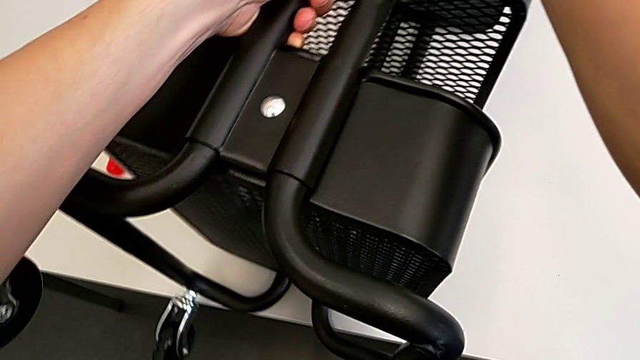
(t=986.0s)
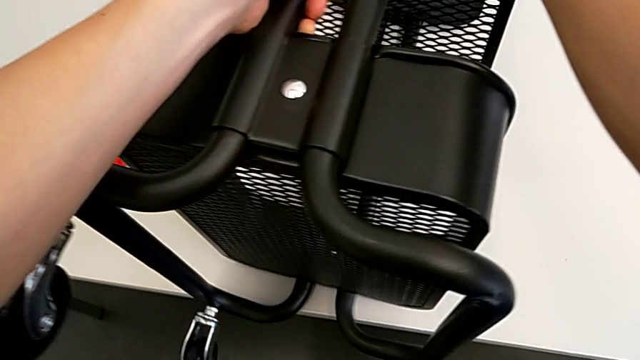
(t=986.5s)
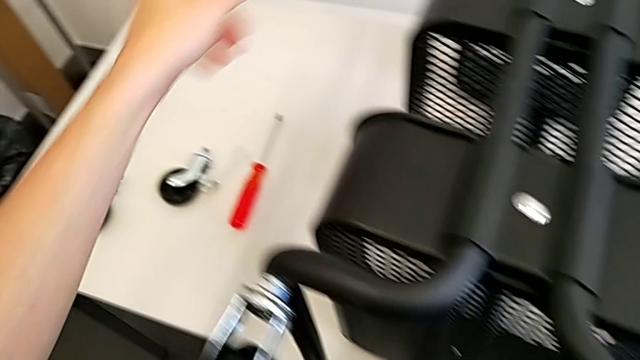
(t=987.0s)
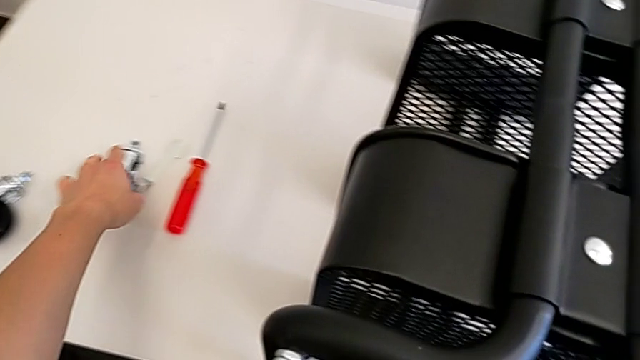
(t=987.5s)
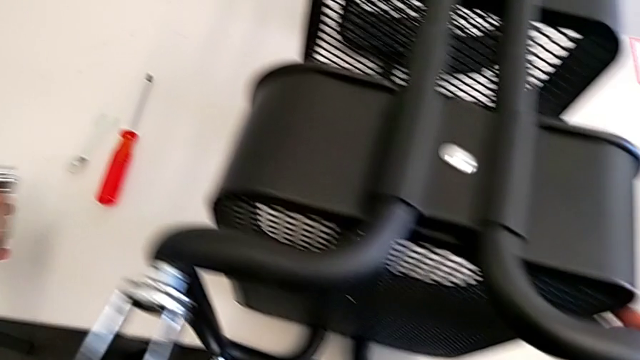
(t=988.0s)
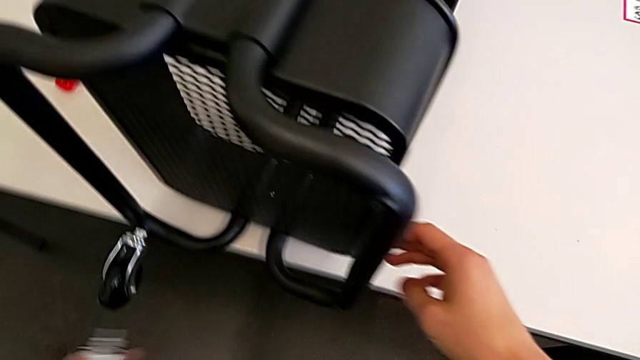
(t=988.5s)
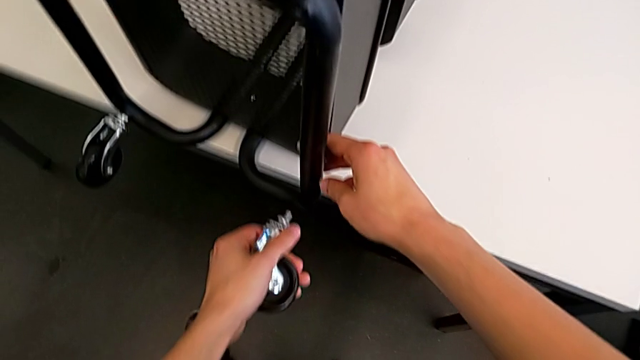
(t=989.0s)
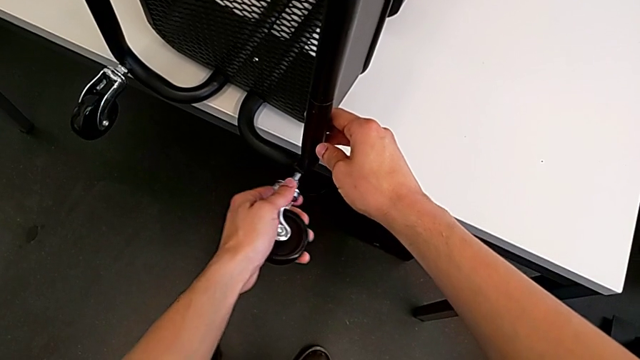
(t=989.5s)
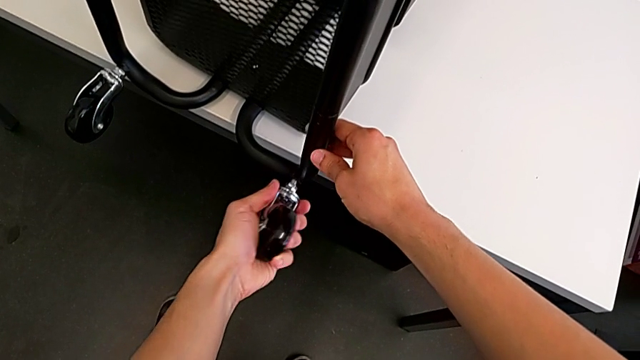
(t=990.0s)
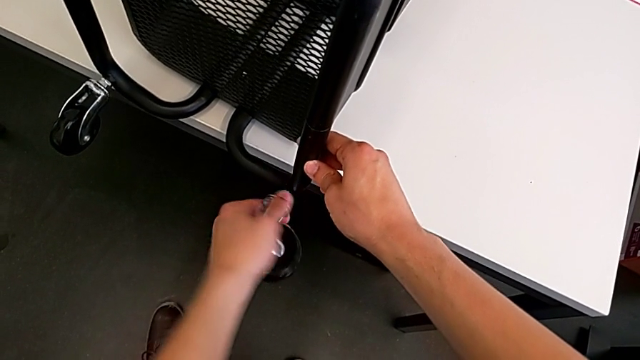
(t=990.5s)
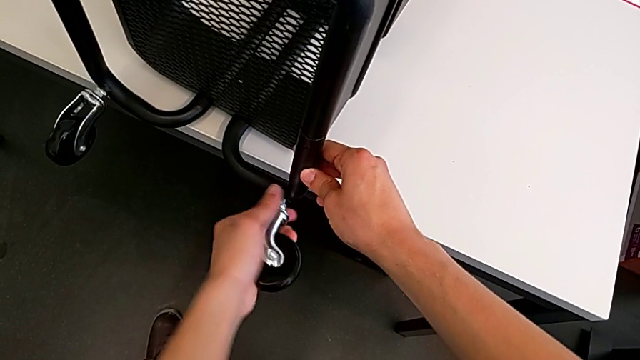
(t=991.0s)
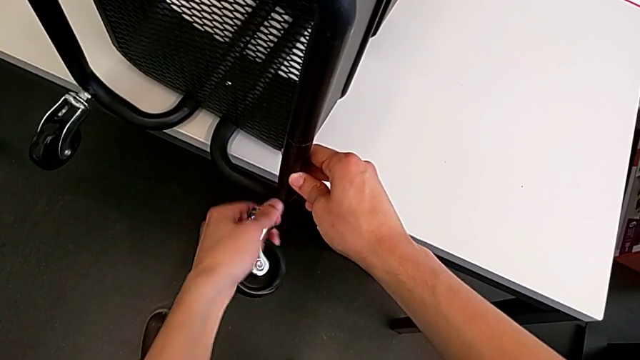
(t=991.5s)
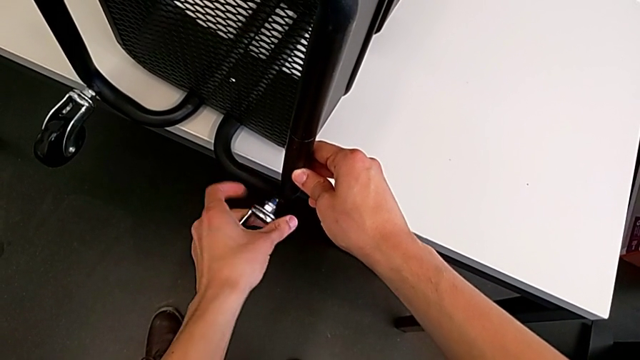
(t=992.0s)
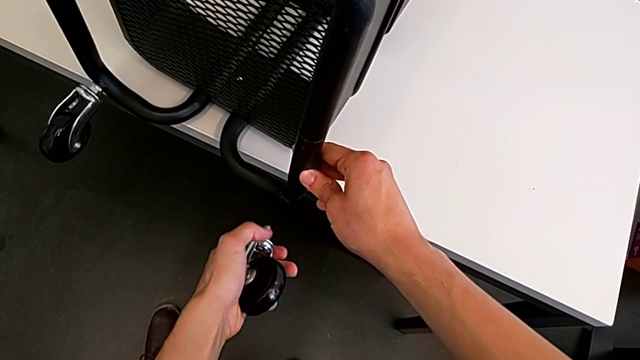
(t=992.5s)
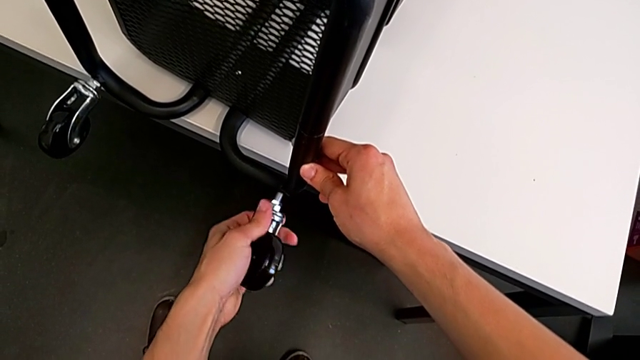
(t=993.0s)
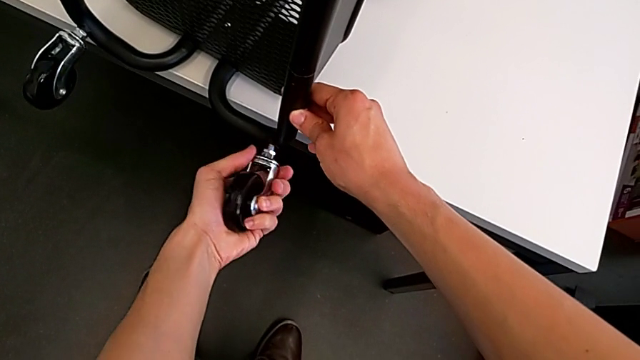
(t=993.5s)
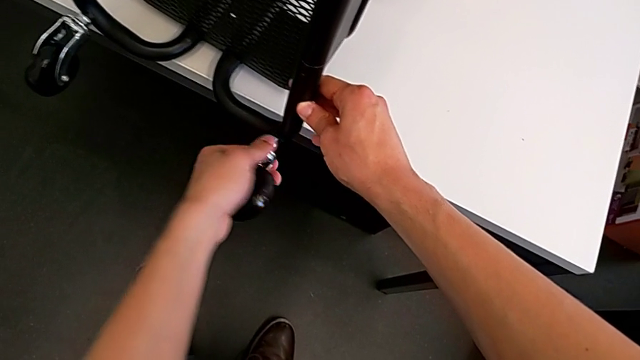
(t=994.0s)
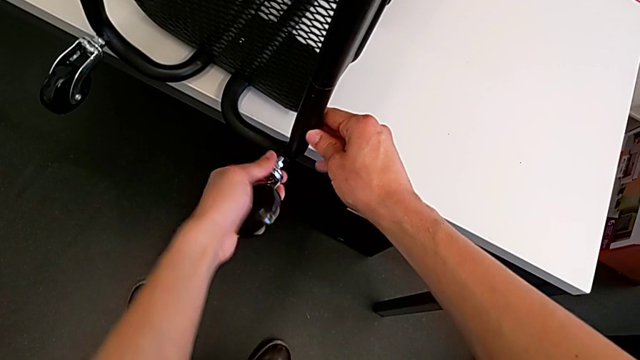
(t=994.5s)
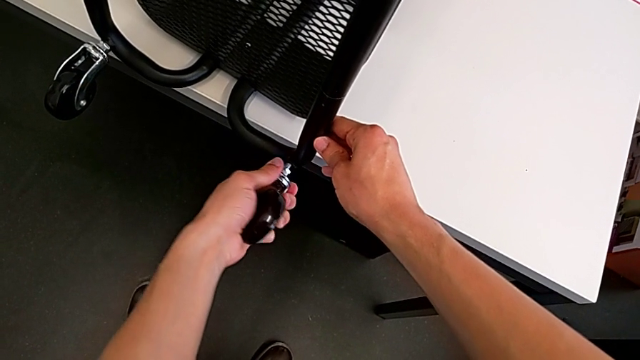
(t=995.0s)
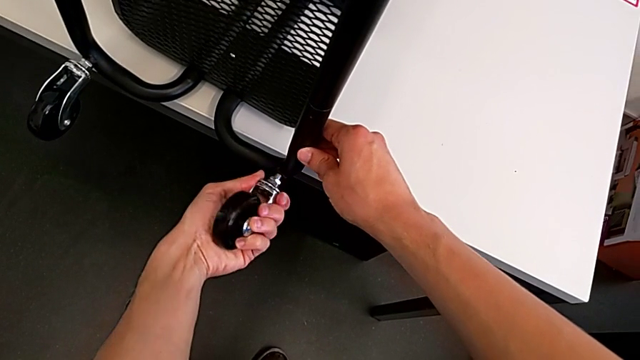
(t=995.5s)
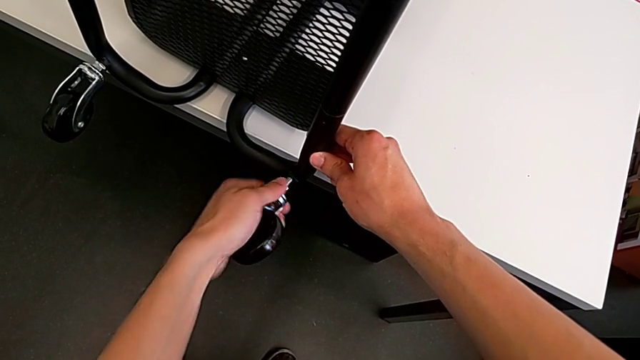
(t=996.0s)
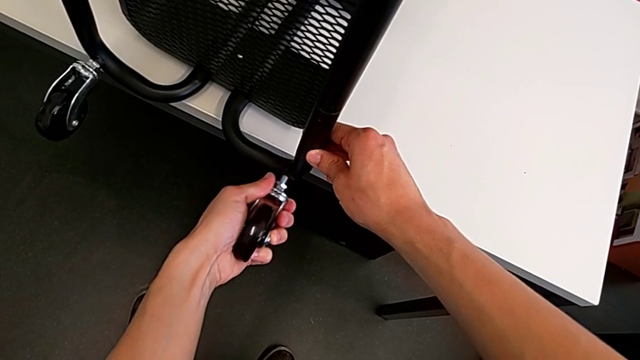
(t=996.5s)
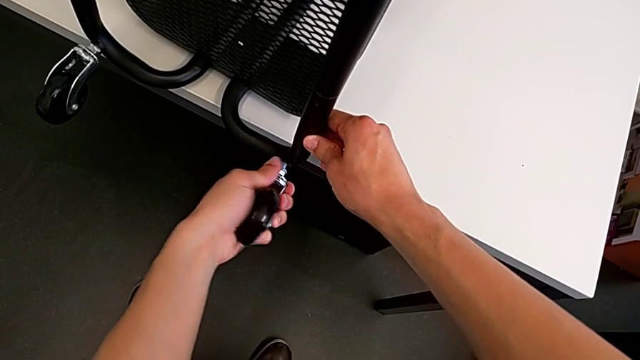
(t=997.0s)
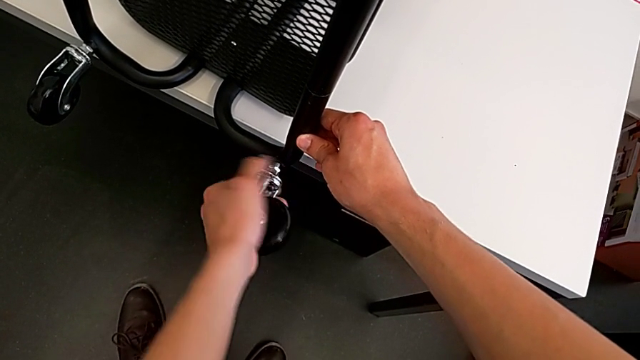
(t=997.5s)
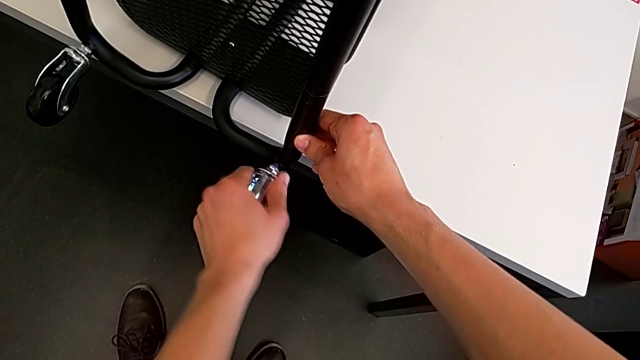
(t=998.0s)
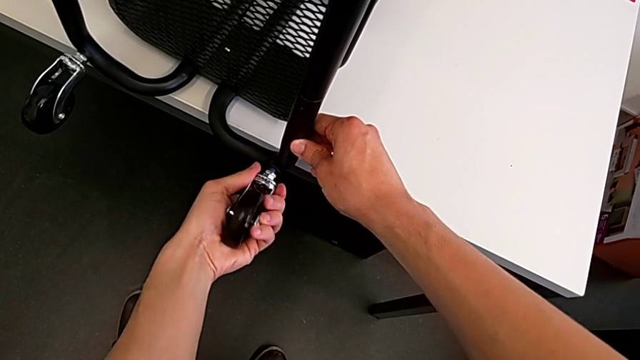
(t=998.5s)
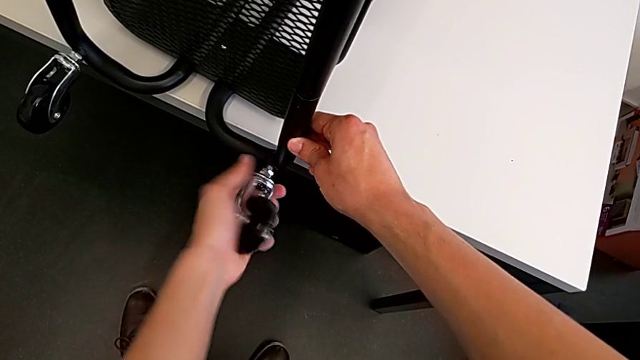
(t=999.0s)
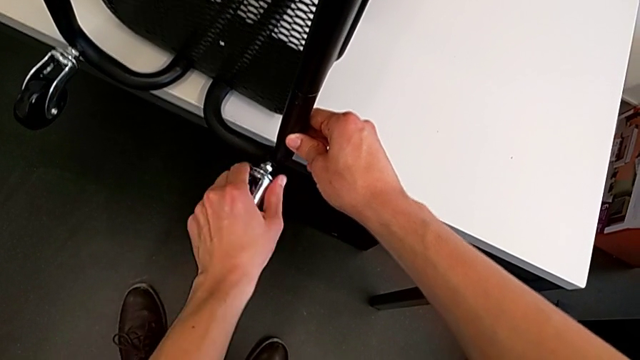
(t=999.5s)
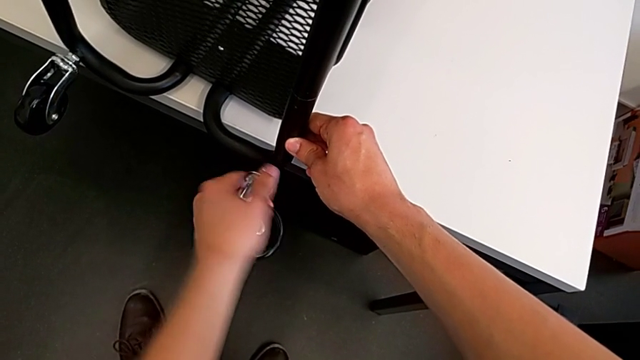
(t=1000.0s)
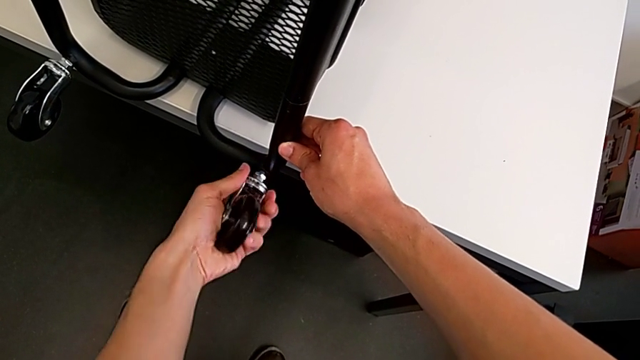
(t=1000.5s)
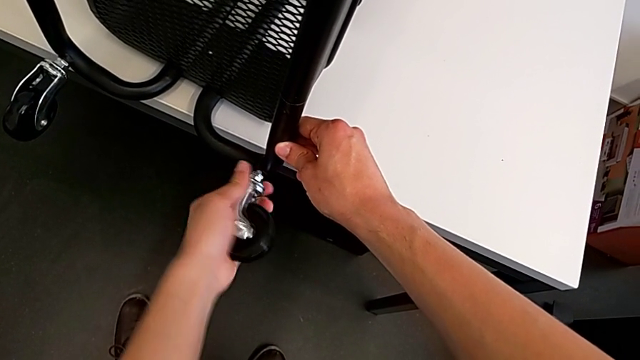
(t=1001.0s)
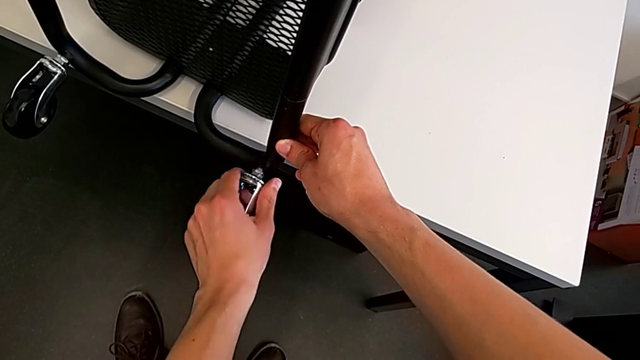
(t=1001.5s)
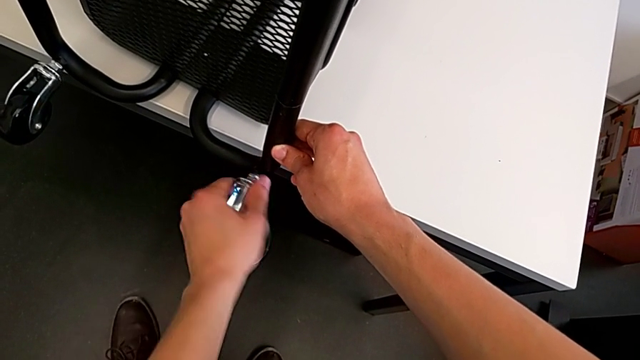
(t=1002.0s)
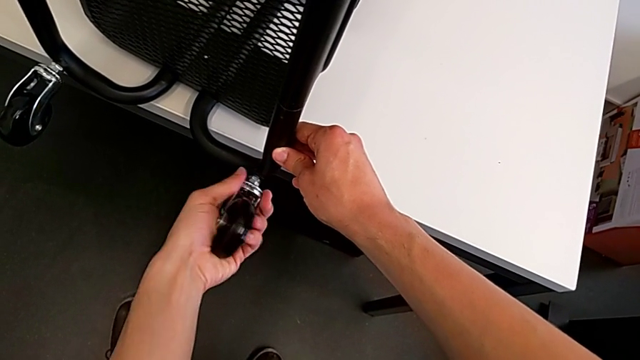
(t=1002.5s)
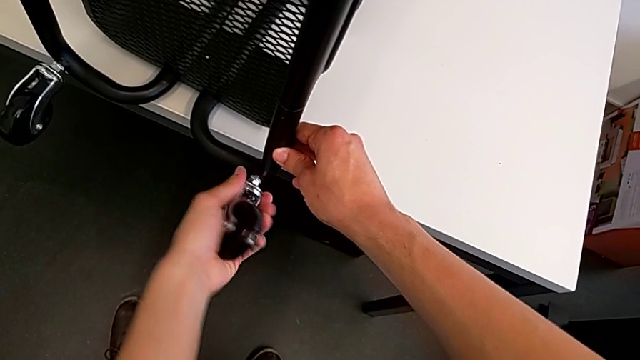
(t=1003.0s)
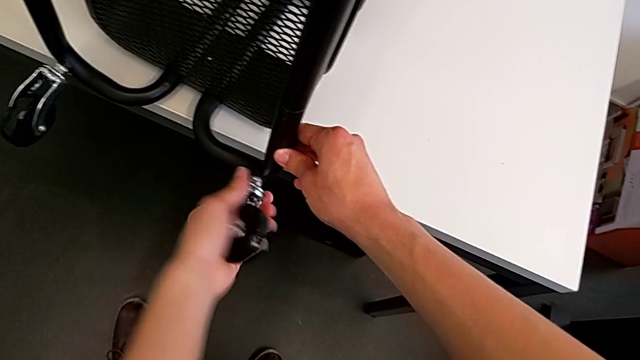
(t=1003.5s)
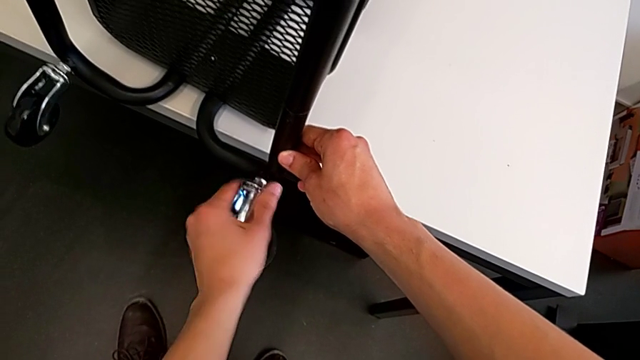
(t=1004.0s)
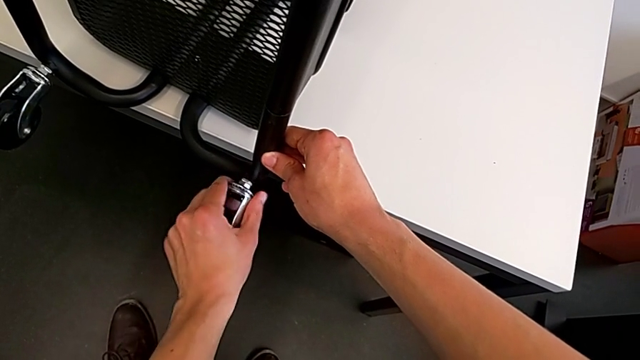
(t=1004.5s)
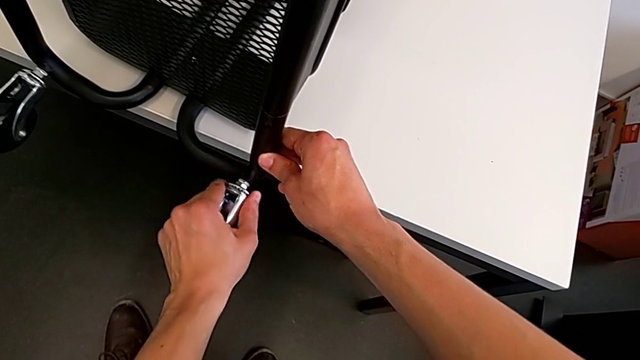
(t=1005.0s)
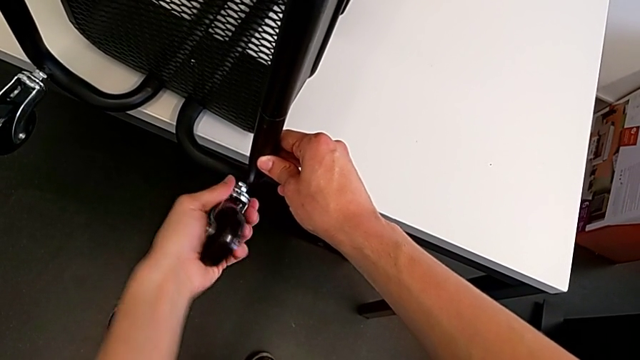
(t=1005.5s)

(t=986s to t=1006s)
The camera wearer is assembling the third rotary wheel in the furniture. They grab the wheel, insert it and screw it.

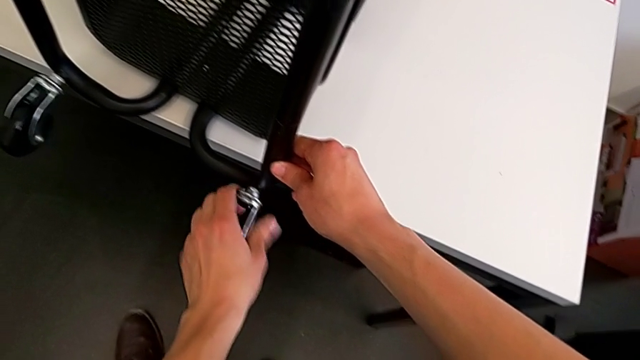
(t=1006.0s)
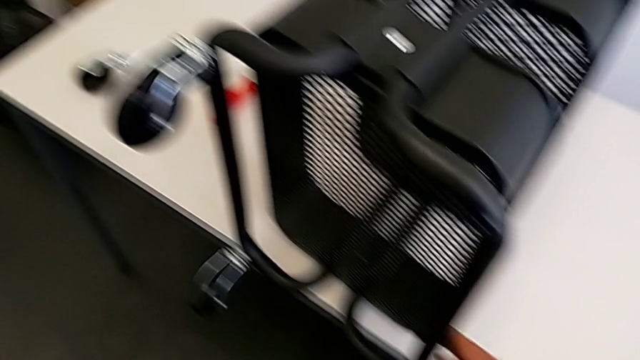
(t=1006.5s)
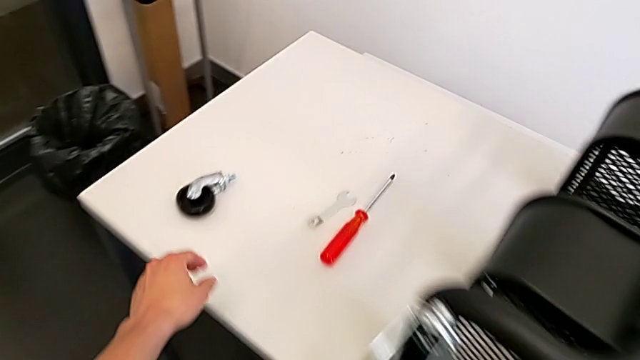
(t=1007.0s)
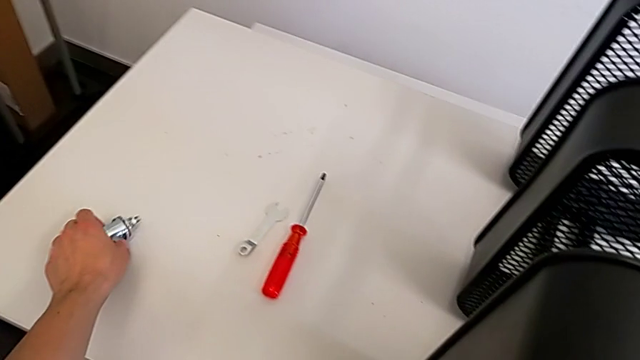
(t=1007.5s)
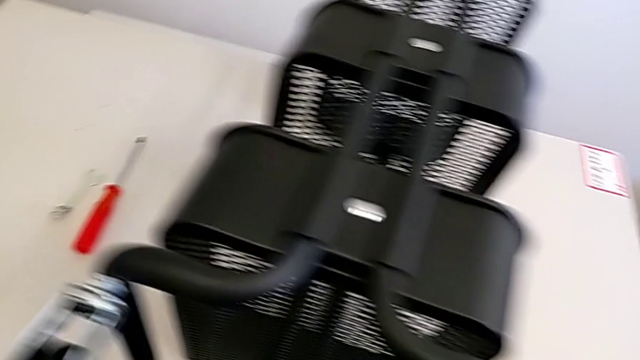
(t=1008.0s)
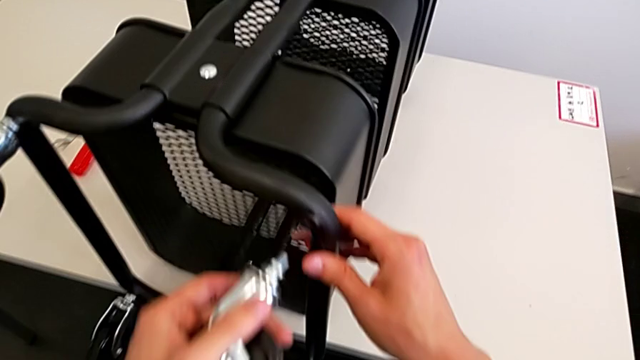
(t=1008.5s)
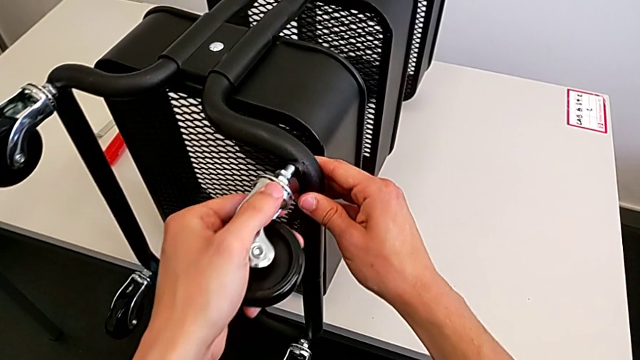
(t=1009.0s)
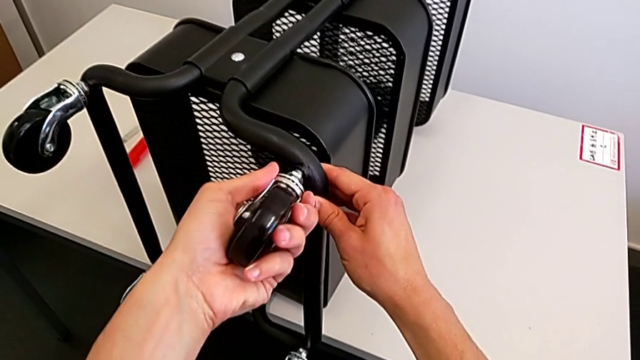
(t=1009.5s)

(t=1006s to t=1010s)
The camera wearer is assembling the fourth rotary wheel in the furniture. They grab the wheel and begin to insert it.
